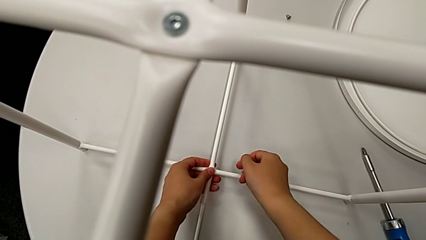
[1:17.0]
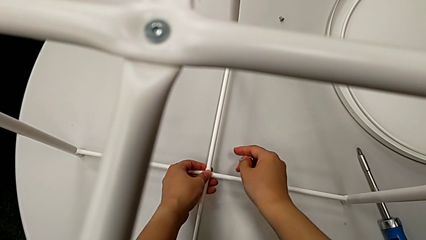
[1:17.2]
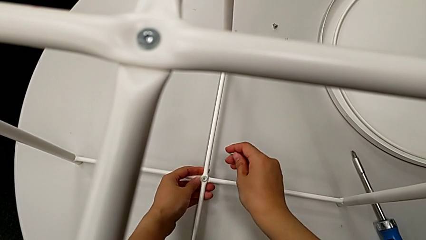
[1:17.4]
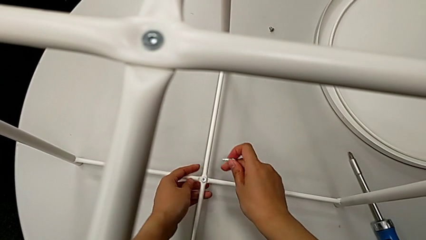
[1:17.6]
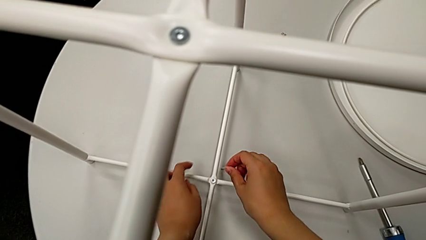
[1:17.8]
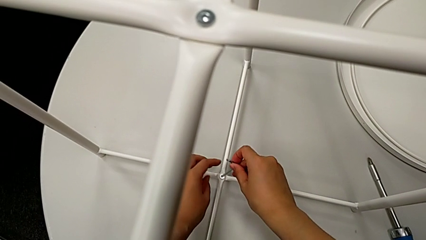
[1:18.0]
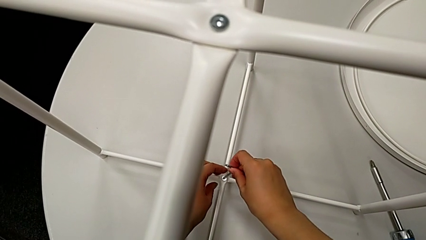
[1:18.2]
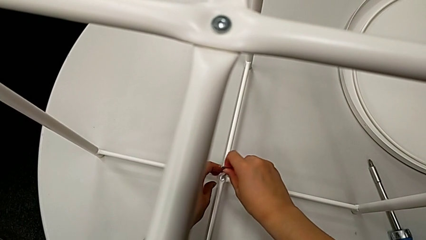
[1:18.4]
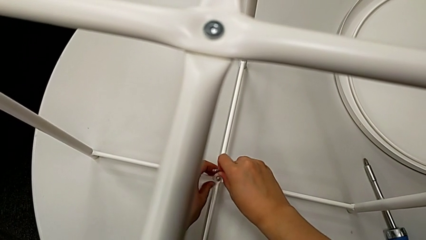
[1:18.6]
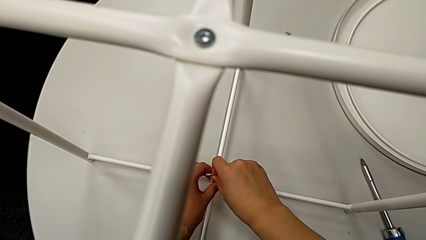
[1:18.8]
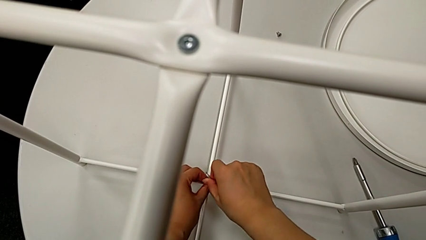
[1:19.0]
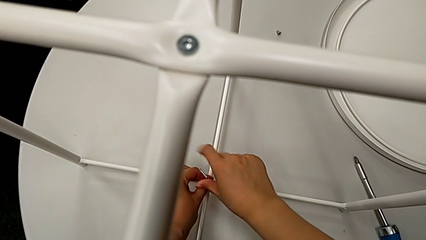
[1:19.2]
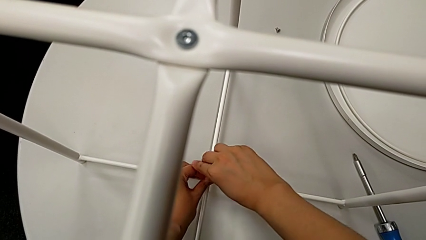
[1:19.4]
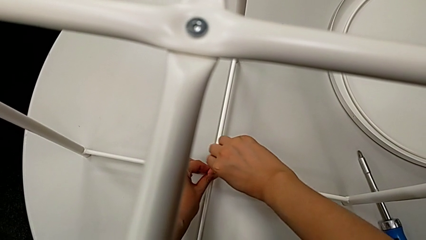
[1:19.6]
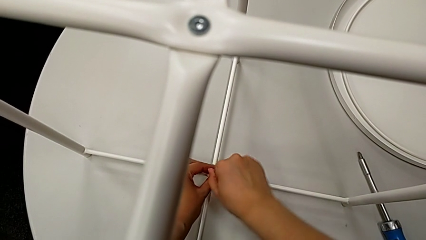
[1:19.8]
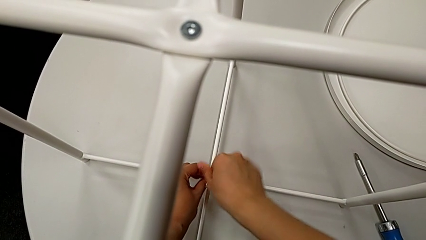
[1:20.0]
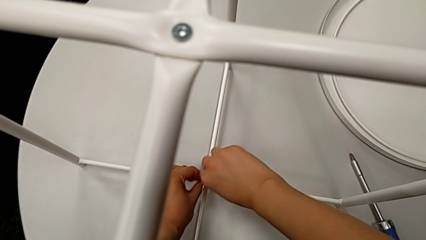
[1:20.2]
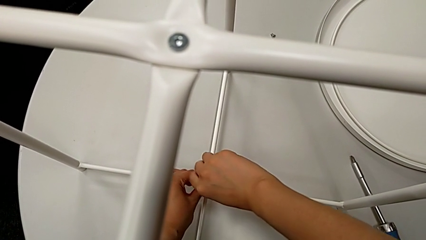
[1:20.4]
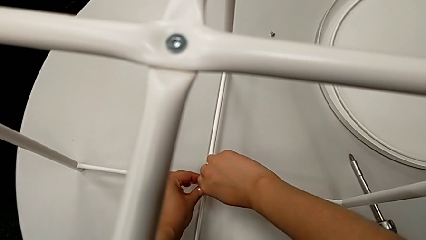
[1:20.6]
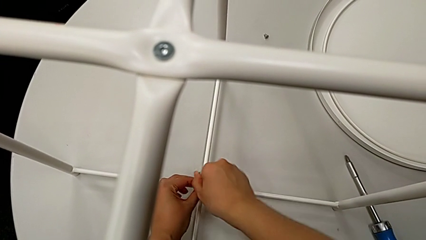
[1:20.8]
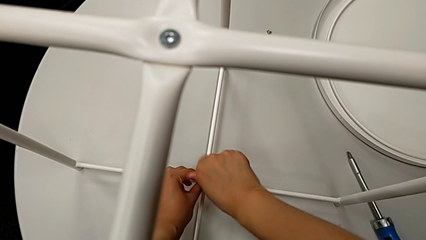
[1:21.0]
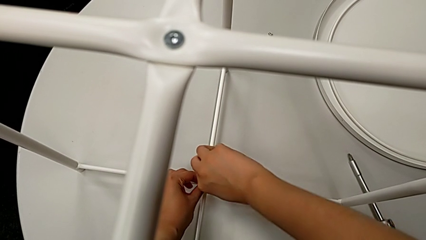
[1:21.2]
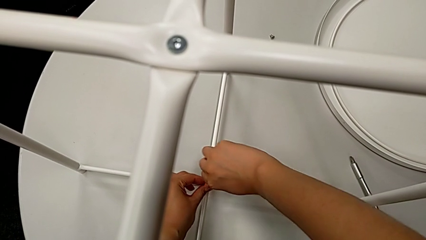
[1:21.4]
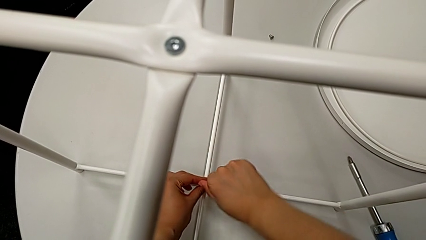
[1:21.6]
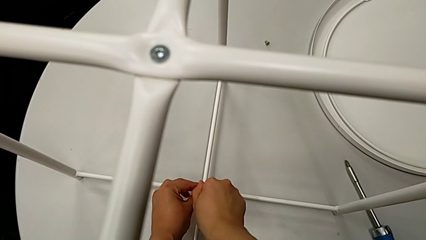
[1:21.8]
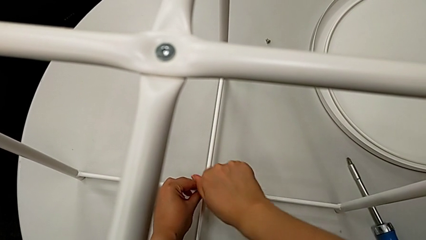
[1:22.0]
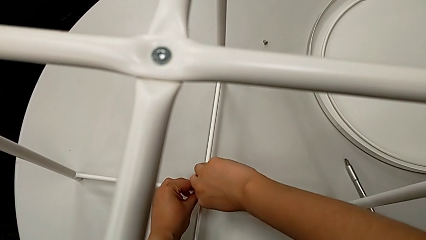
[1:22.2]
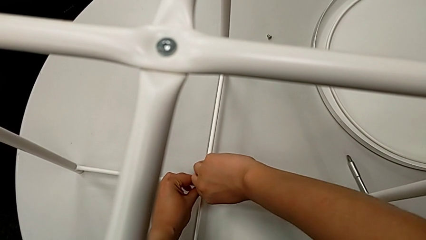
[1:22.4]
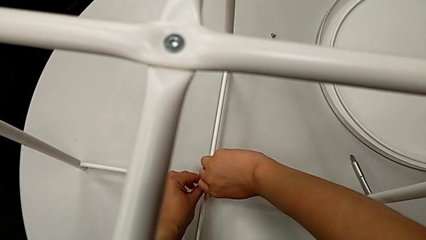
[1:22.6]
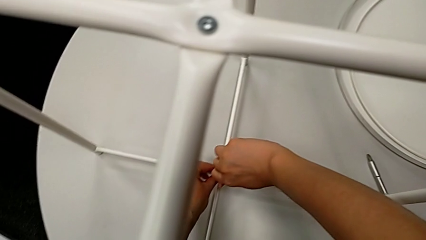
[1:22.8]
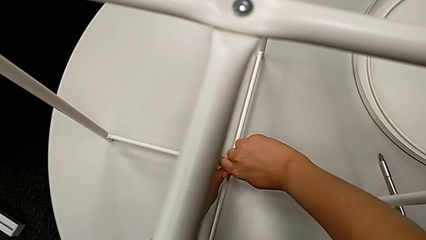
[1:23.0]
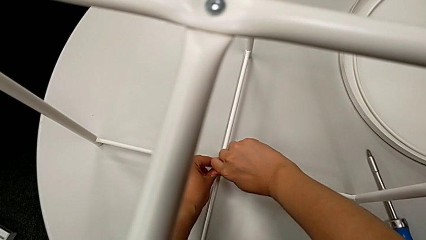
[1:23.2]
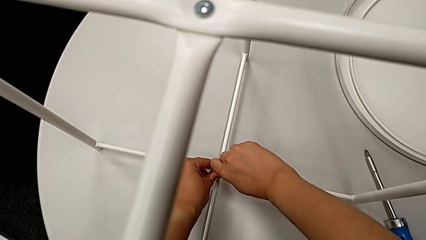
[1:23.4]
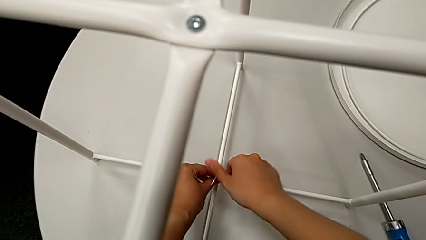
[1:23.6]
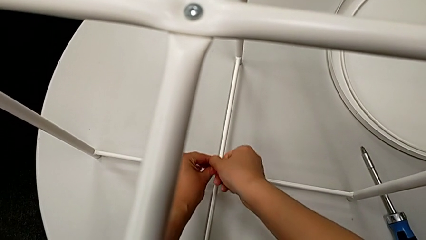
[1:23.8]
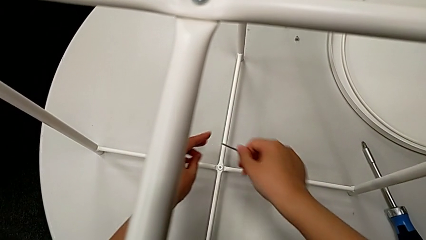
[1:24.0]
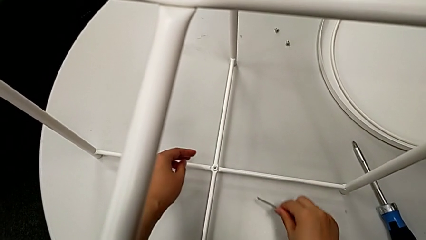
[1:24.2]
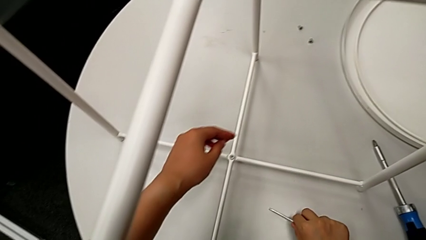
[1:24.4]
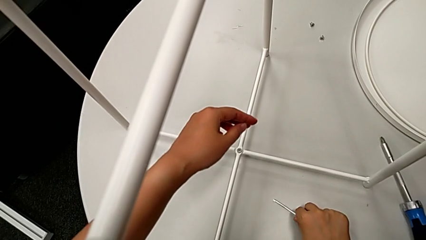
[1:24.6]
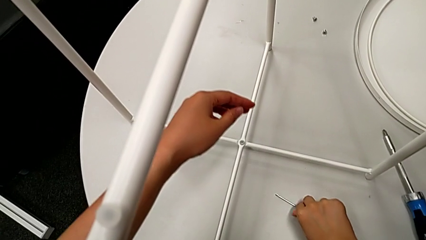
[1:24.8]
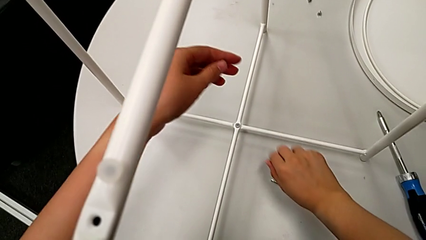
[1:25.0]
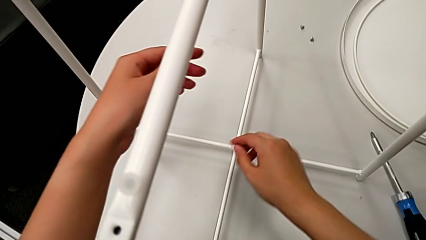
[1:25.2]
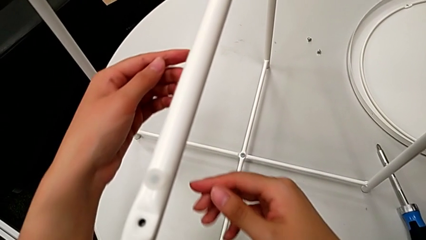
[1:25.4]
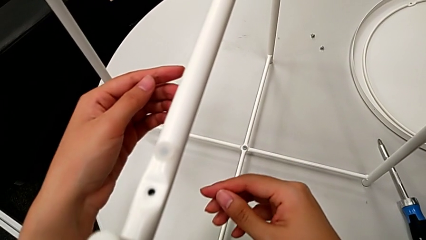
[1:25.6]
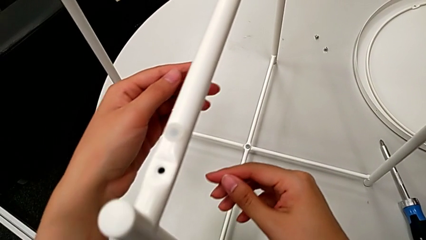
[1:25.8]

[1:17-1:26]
The camera wearer is aligning the legs. They insert the Allen wrench and screw the bottom hex socket head.

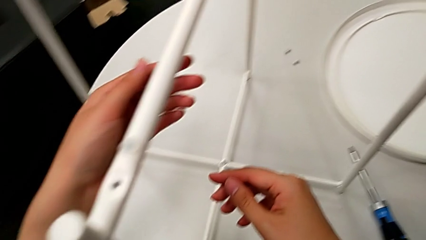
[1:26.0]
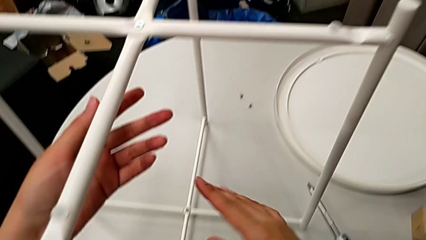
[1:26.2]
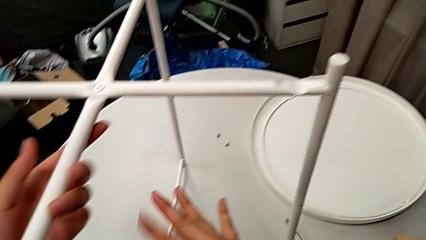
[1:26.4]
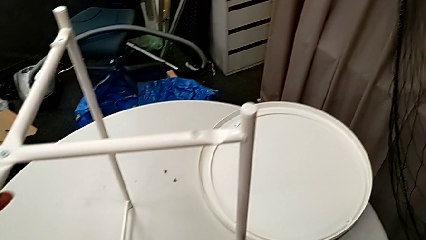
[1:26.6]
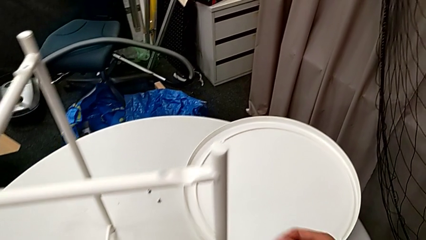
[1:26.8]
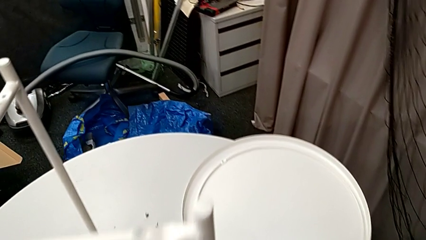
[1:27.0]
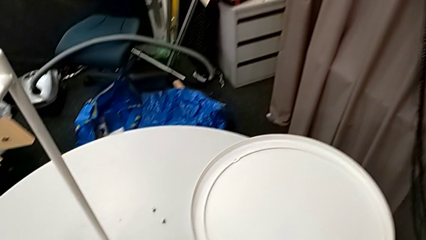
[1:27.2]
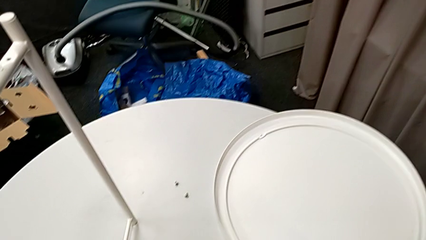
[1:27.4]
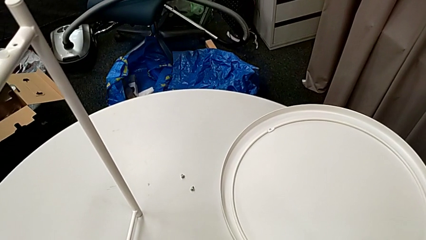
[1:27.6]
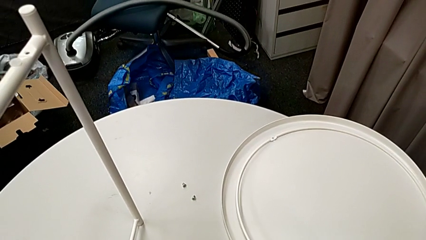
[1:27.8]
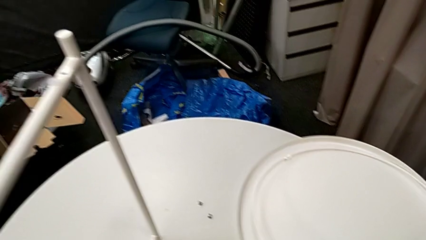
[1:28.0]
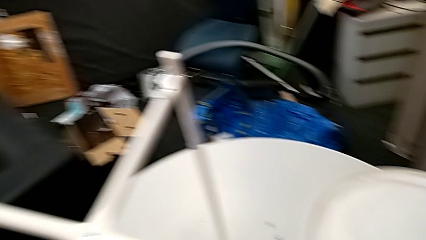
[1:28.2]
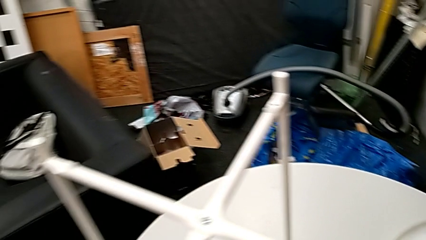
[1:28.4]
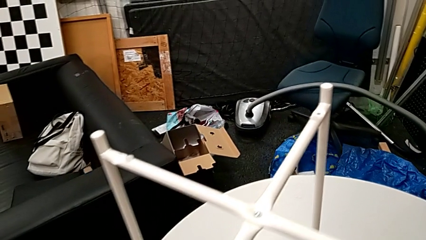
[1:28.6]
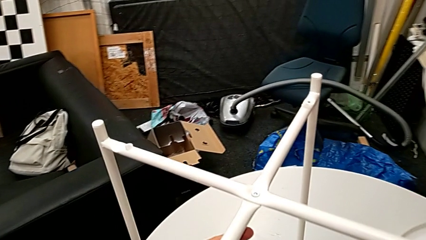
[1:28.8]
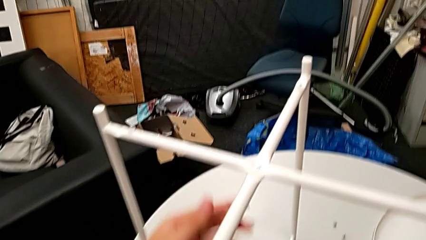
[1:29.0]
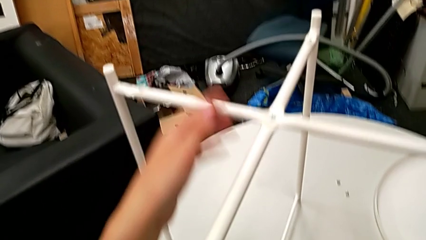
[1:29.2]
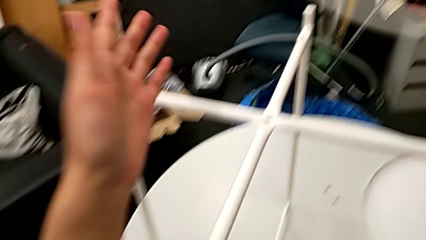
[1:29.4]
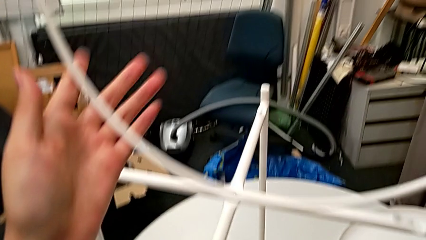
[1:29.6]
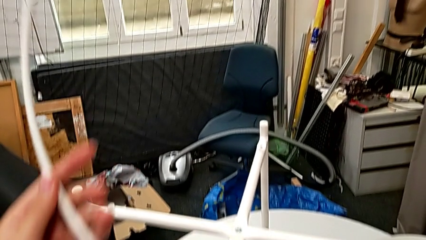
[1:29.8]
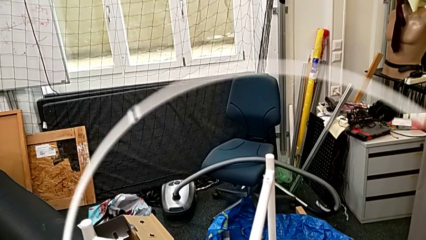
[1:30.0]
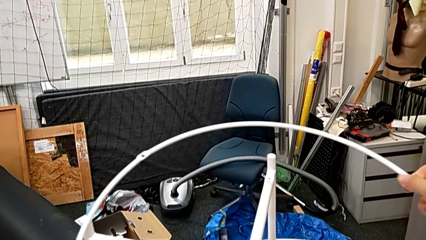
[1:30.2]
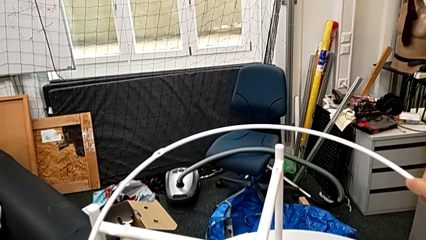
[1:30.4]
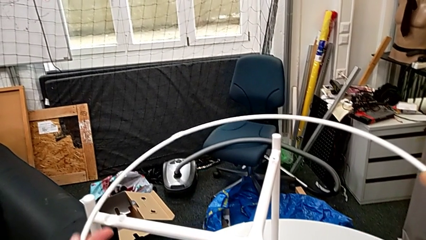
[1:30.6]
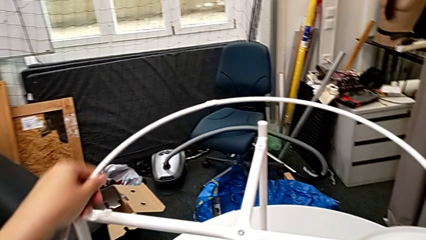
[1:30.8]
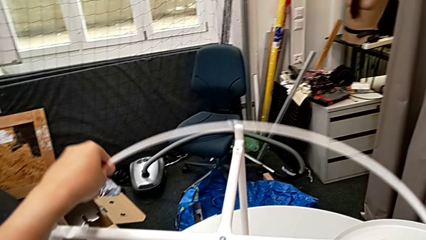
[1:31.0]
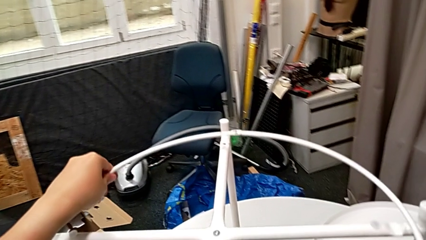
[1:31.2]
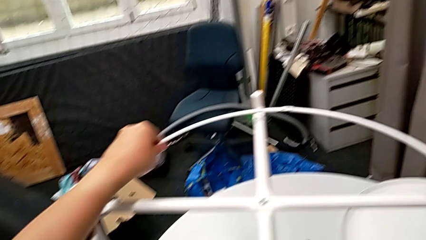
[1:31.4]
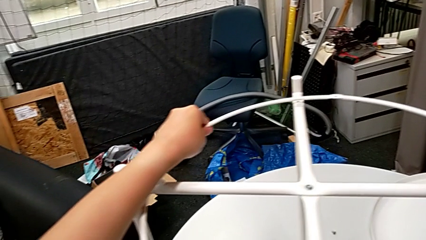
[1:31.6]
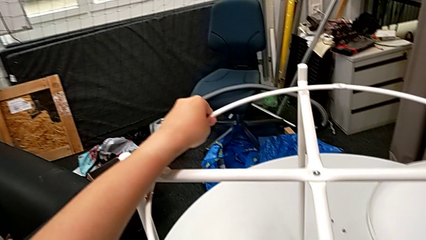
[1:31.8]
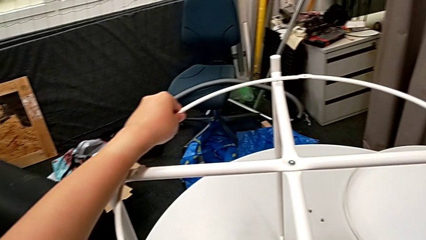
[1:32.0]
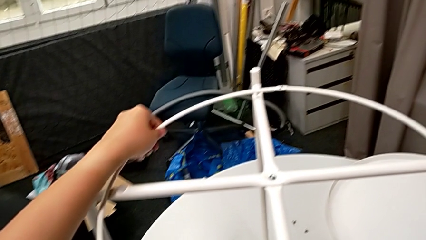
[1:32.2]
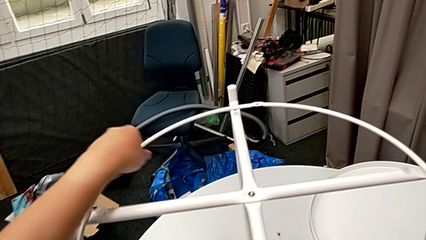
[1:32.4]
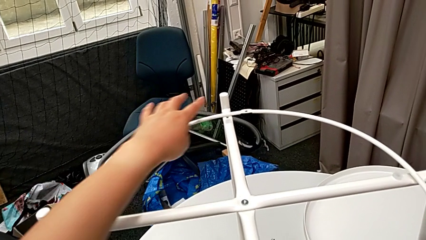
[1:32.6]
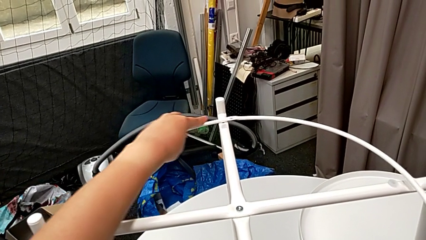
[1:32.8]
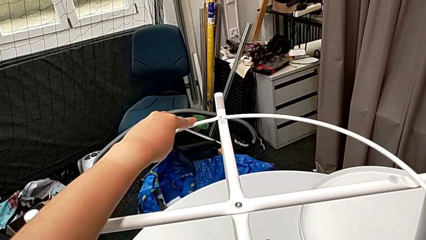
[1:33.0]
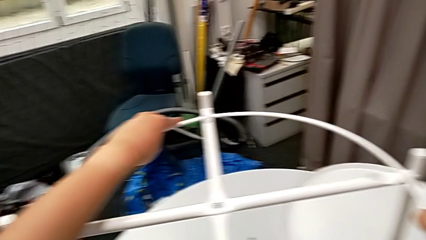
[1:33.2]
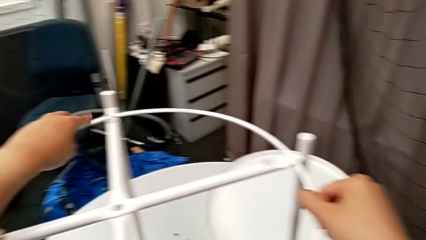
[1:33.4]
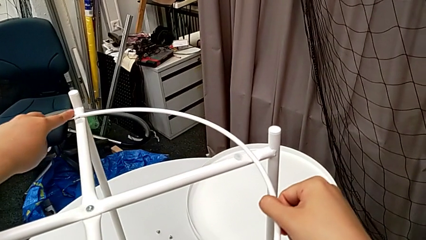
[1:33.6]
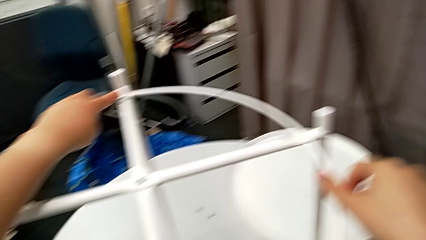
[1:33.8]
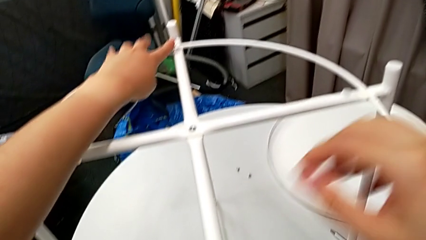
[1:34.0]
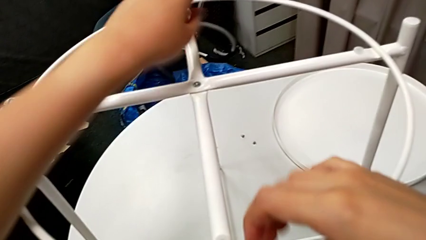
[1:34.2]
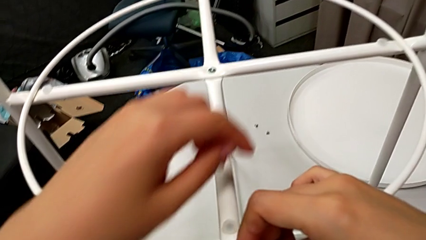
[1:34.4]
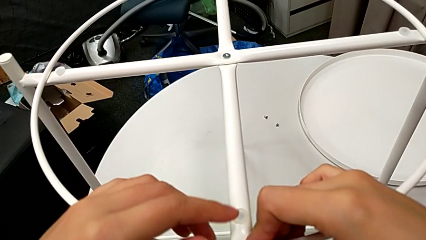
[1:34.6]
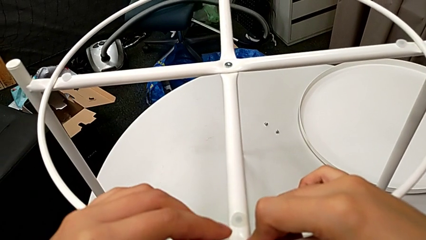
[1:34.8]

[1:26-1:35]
The camera wearer is screwing the circle. They grab the circle, place it and align it.
